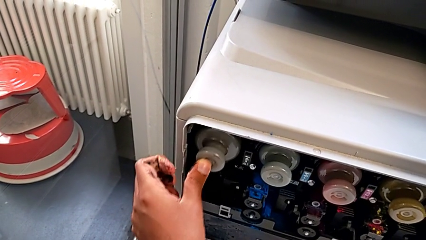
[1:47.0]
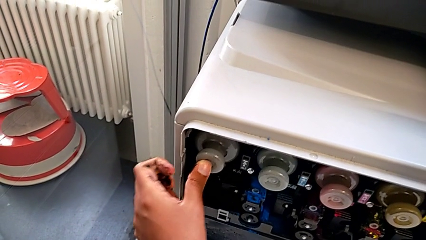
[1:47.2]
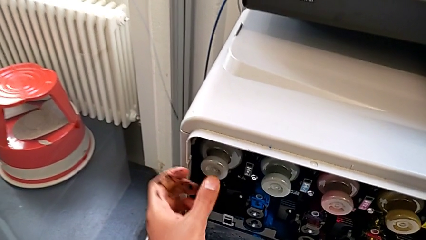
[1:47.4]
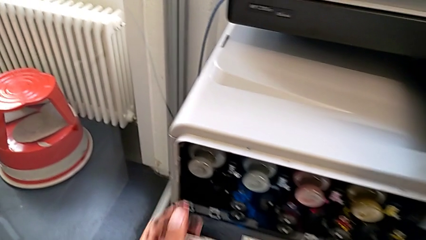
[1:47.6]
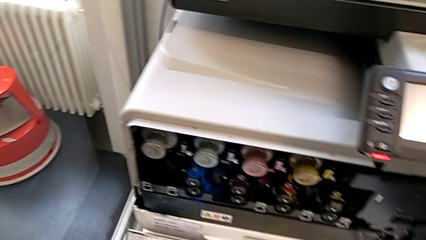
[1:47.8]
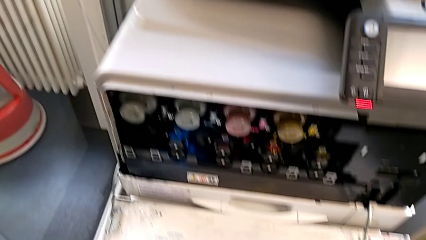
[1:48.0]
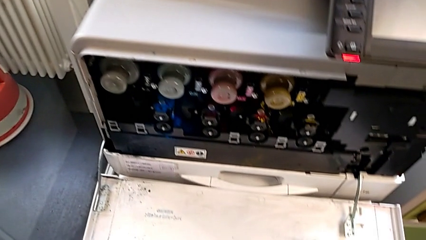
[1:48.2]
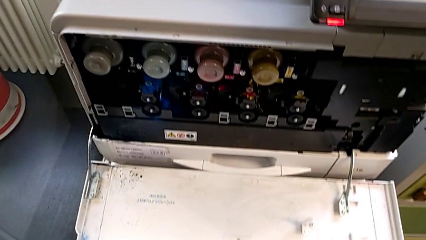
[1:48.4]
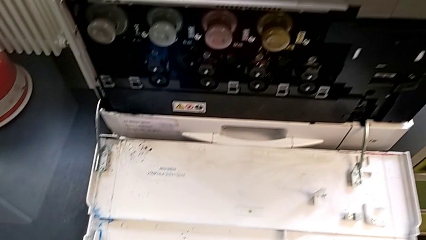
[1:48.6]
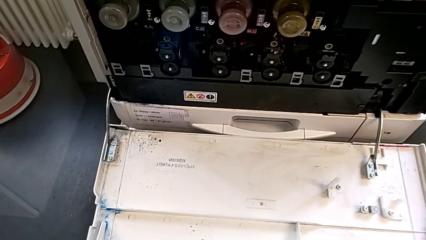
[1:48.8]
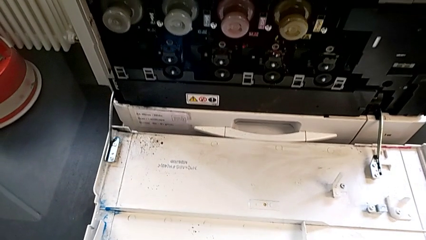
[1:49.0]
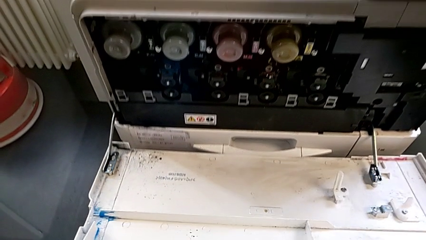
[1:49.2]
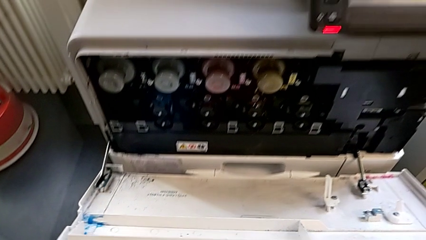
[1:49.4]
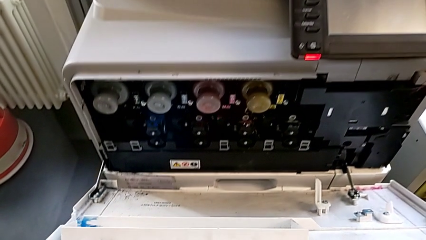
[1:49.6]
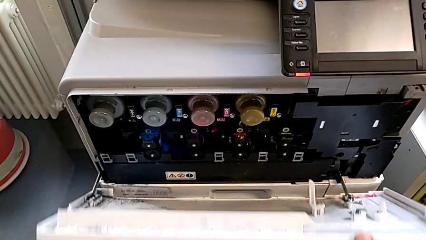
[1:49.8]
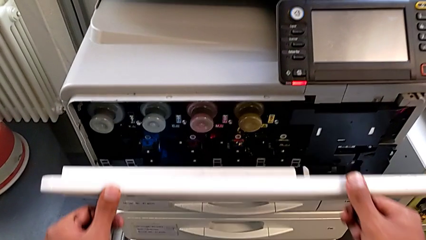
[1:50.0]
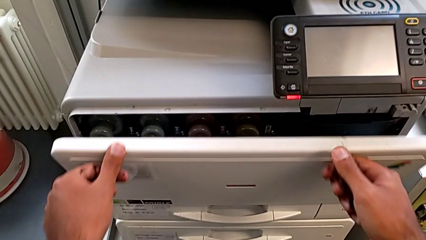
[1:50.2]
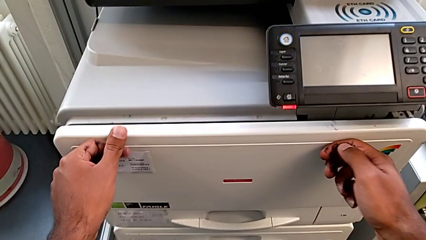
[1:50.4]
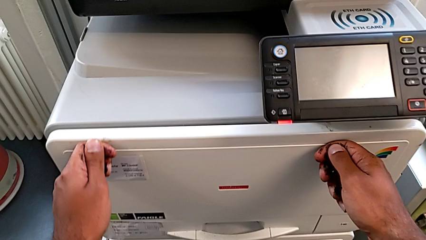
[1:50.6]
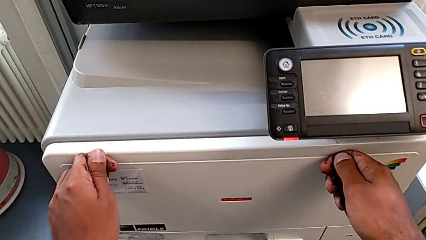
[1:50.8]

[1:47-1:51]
The camera wearer is replacing the black ink cartridge in the printer. They grab the cartridge gate and close it.
